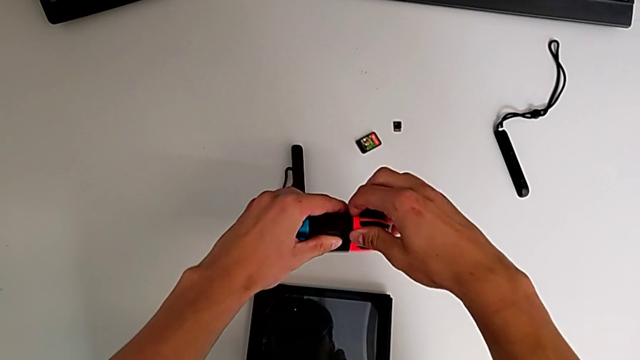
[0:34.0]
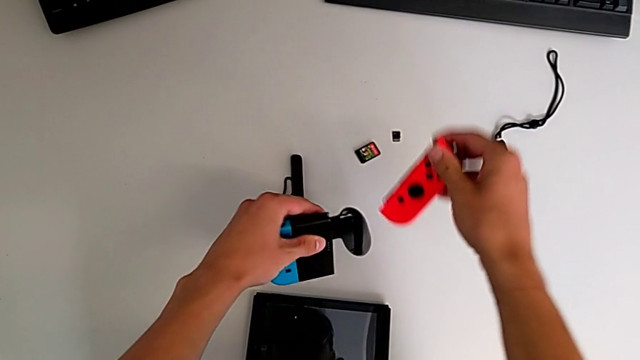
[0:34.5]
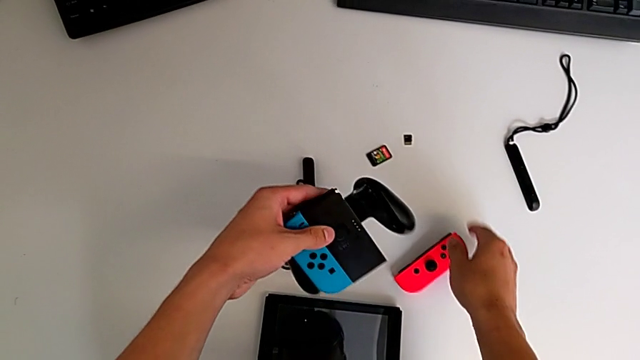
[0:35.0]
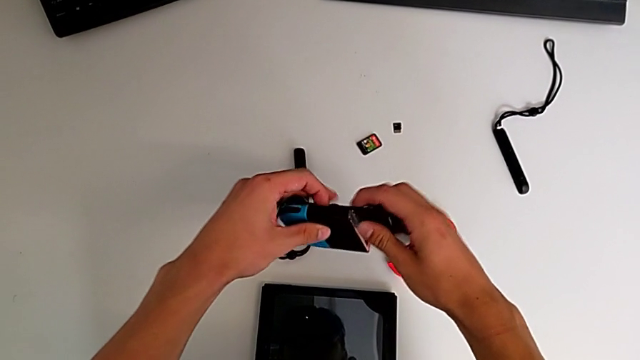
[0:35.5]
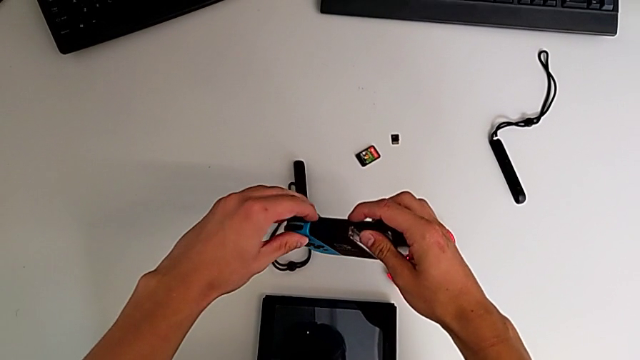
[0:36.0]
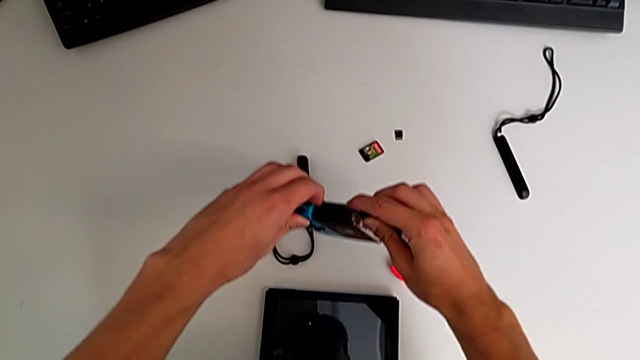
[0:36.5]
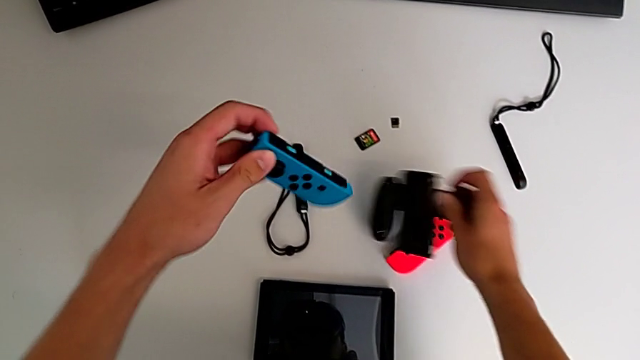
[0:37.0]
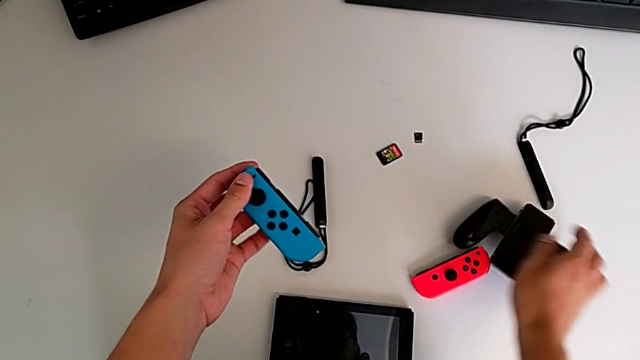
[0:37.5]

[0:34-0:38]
The camera wearer is disassembling the two Joy-Con controllers. They disassemble the right Joy-Con controller and disassemble the left comfort grip.

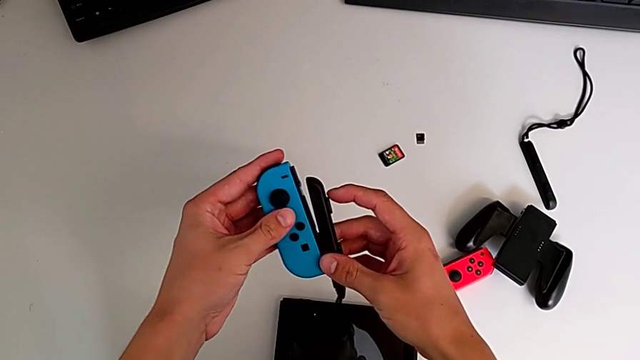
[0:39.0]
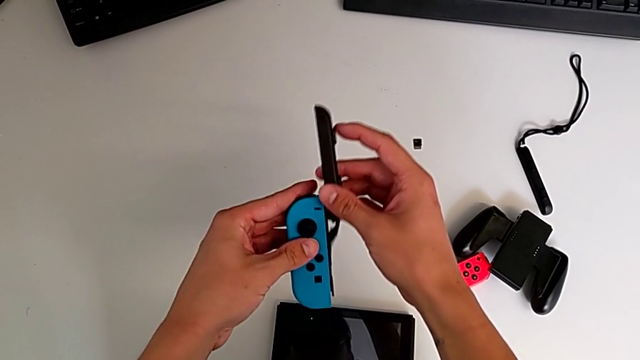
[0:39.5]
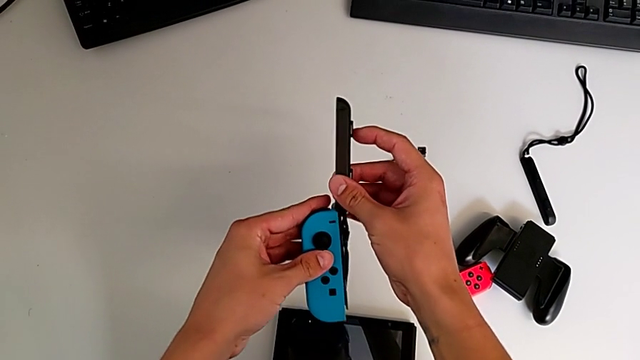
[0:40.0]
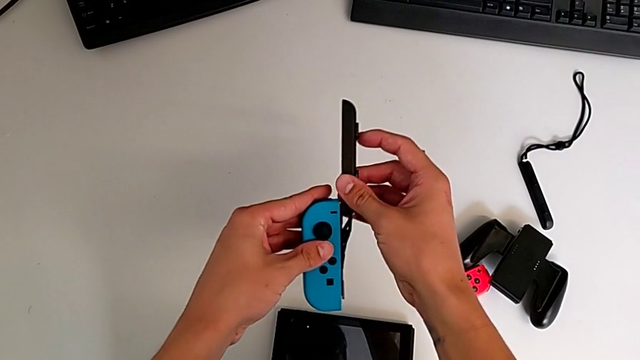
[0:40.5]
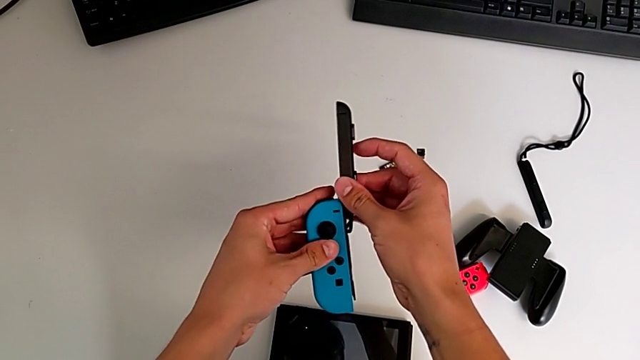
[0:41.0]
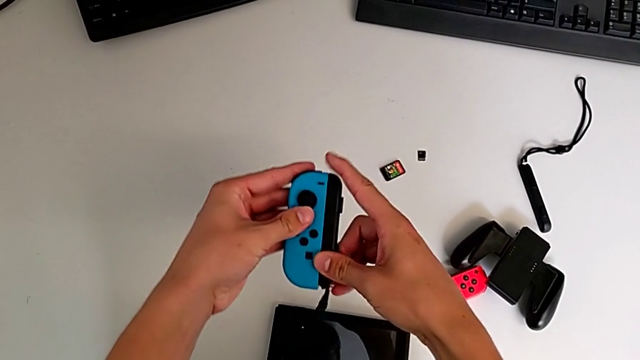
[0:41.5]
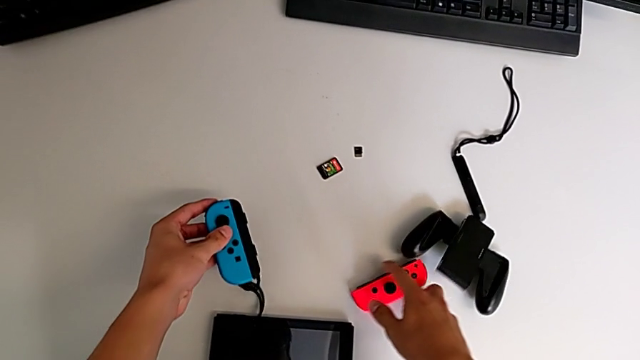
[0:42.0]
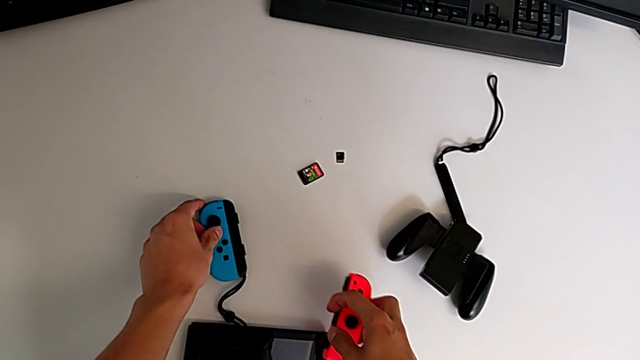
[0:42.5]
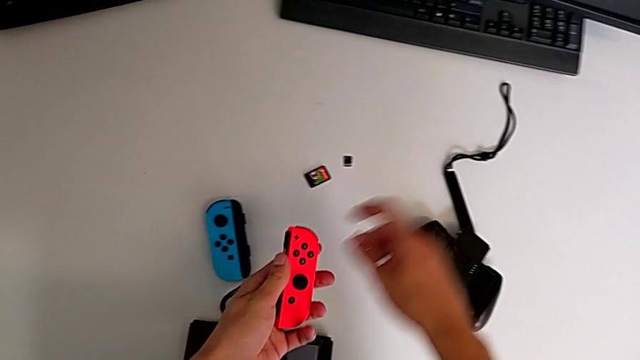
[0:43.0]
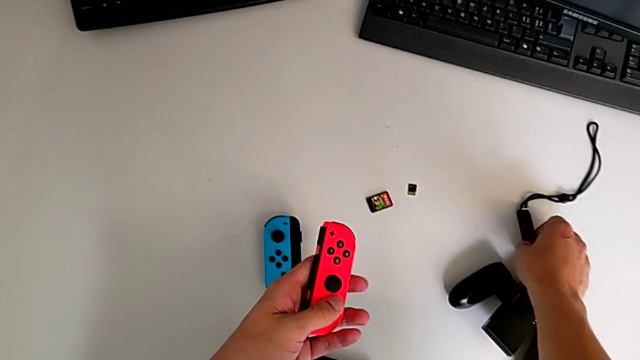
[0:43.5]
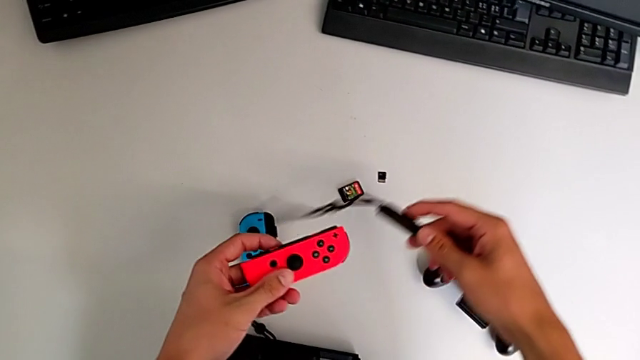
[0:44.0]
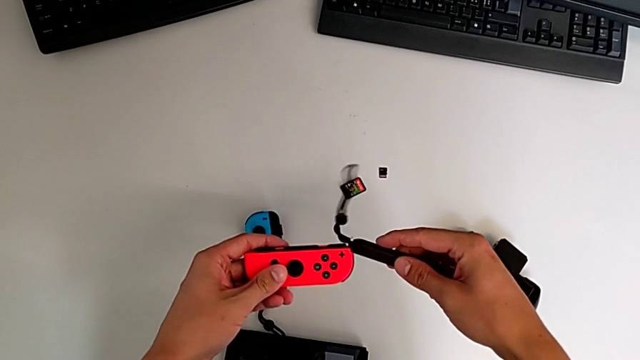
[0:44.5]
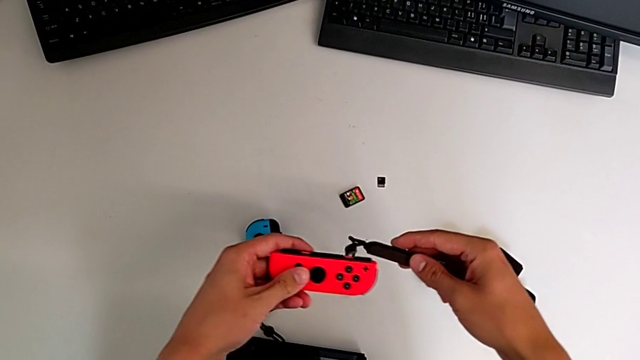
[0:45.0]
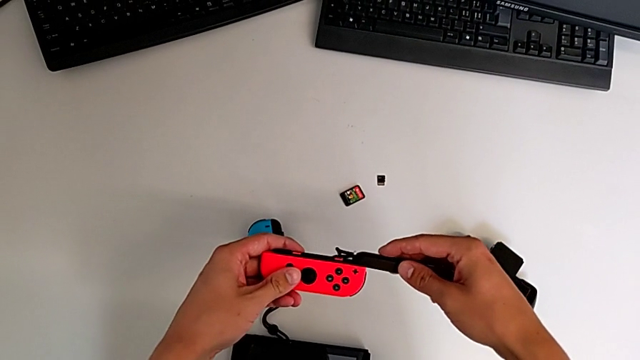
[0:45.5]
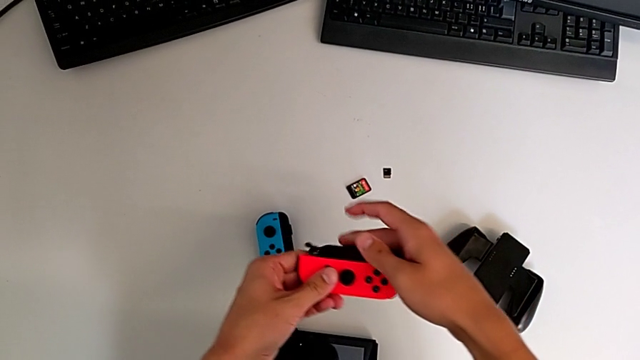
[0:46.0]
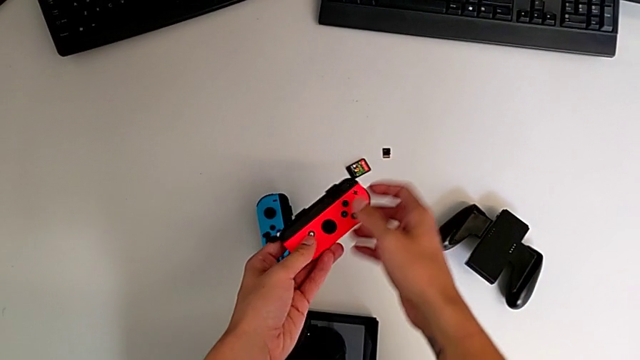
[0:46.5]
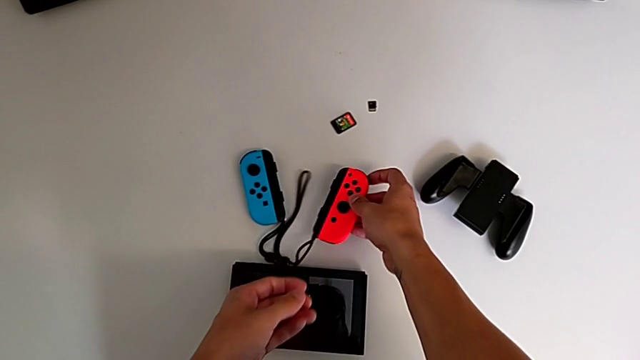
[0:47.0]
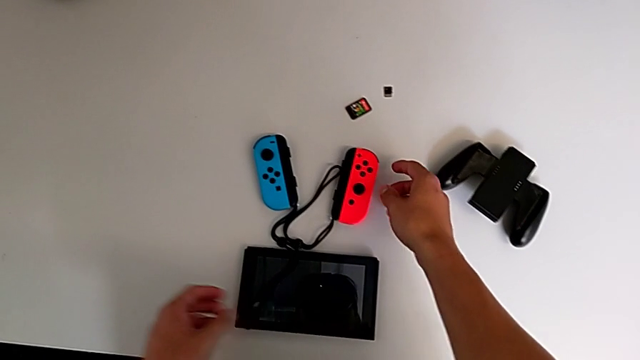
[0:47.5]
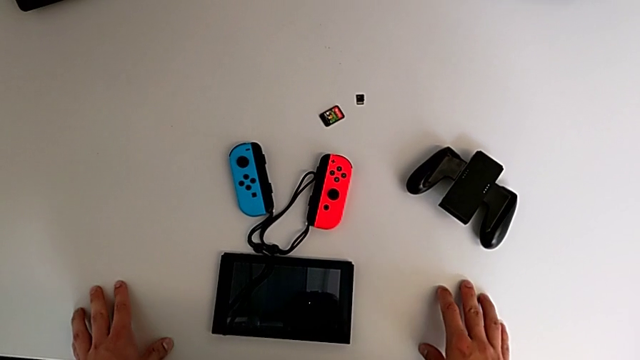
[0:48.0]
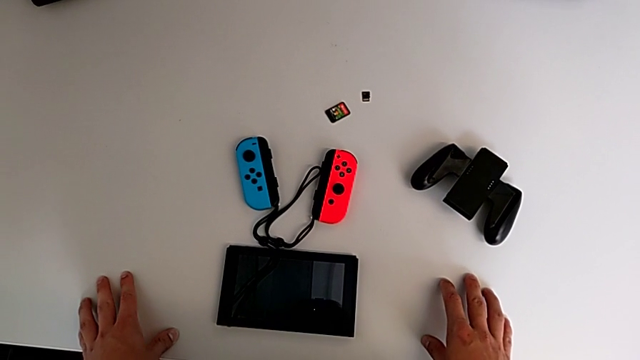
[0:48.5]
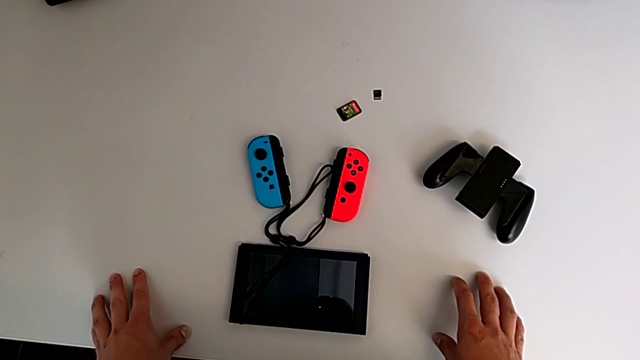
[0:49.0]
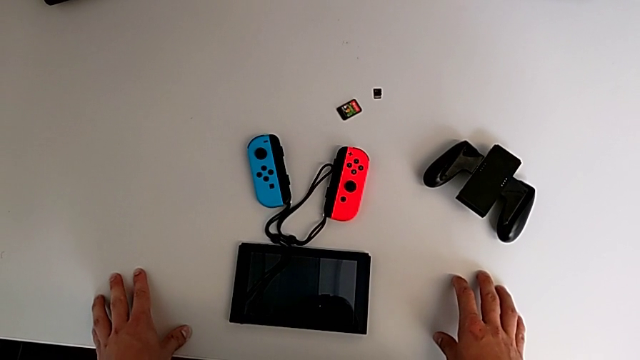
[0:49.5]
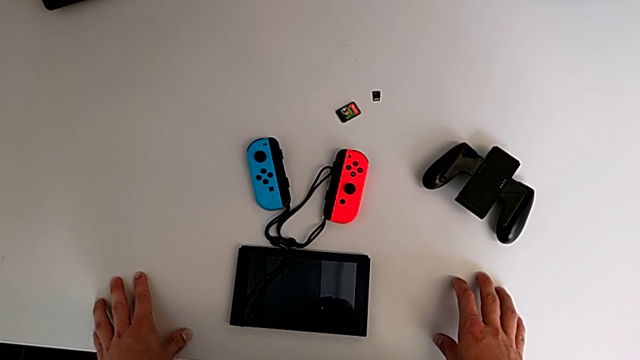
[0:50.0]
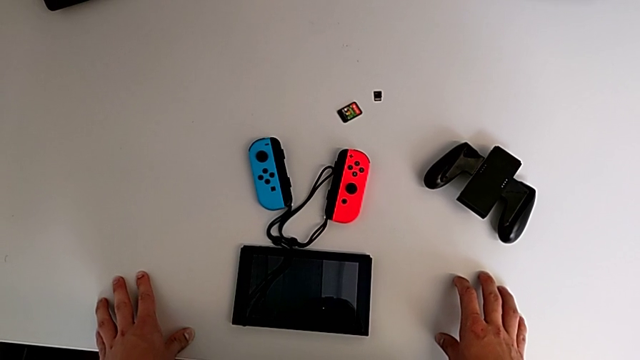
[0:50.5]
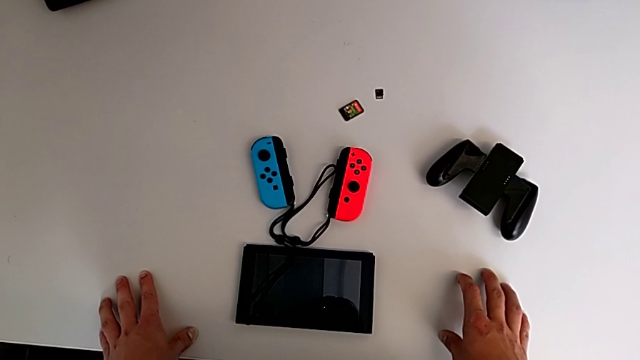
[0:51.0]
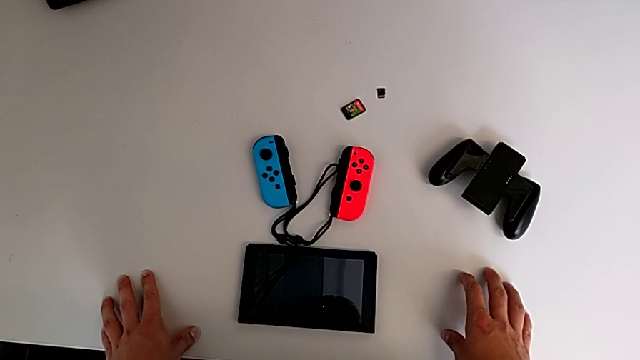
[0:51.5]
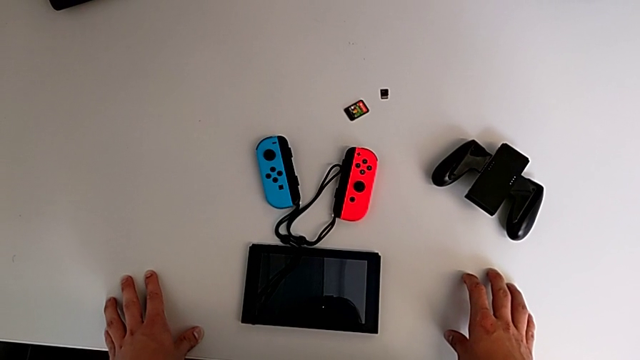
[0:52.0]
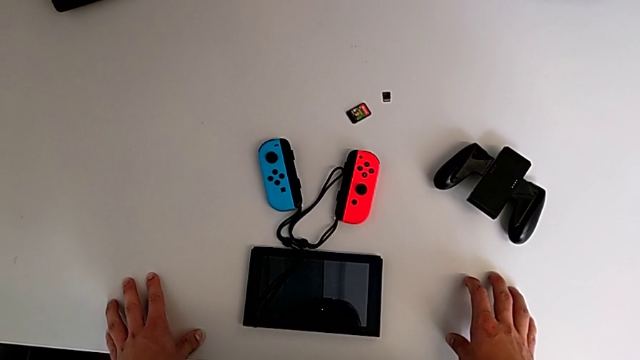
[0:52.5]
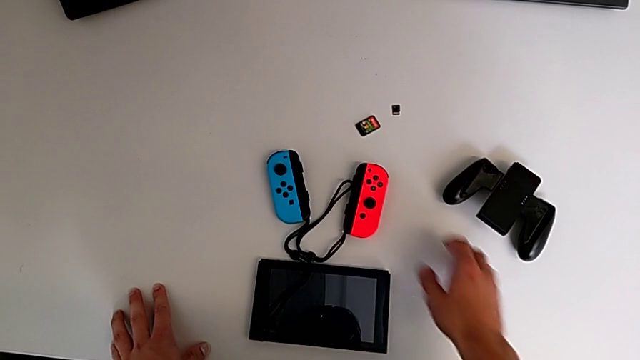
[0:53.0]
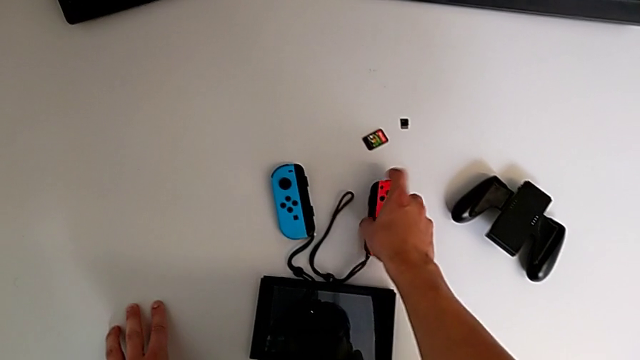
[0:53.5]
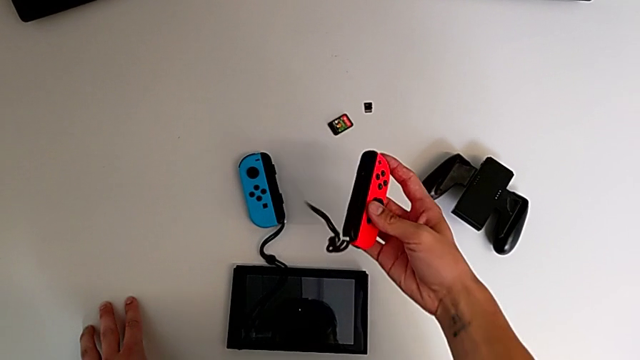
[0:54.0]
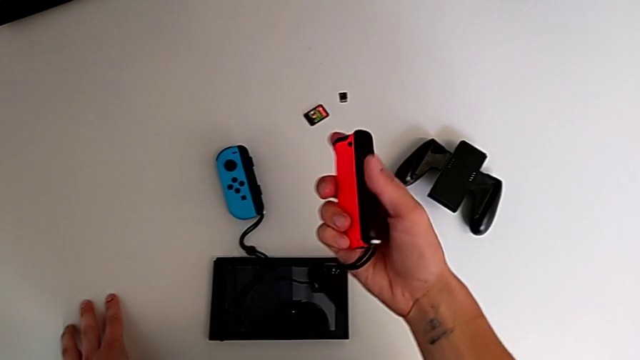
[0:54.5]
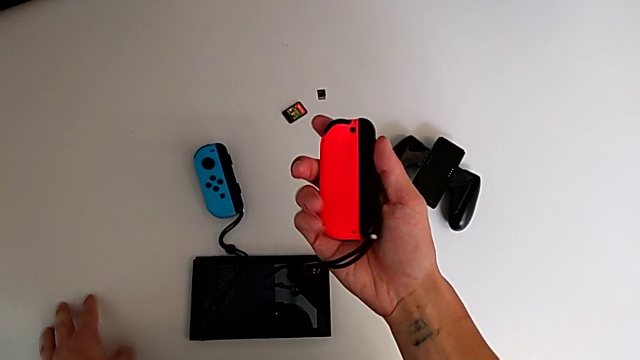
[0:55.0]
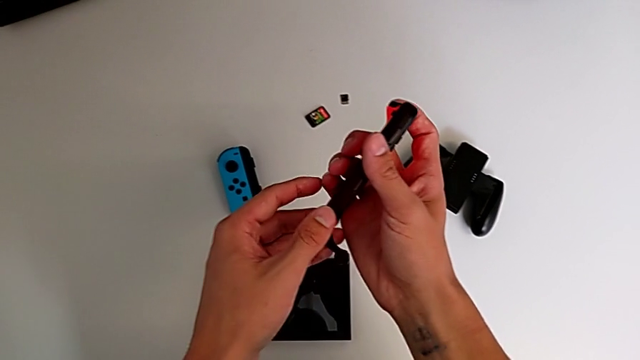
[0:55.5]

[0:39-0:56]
The camera wearer is assembling the two controllers to the Joy-Con strap. They assemble the left Joy-Con controller, grab the Joy-Con strap, assemble the right Joy-Con controller and grab the Joy-Con controller.
